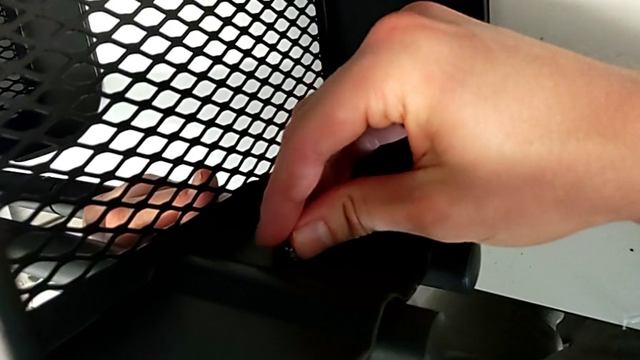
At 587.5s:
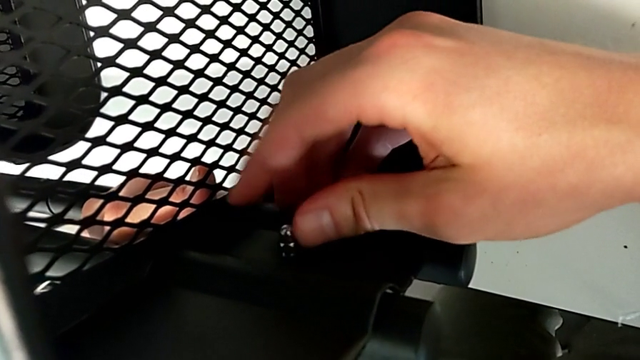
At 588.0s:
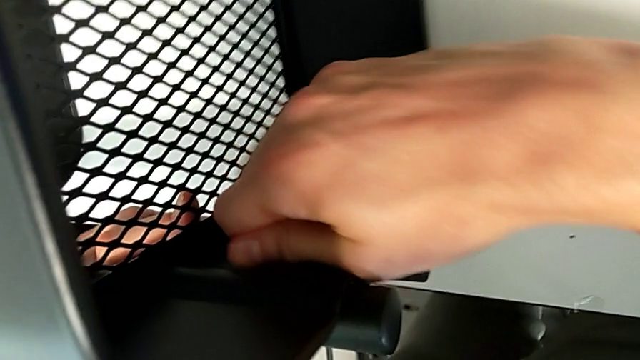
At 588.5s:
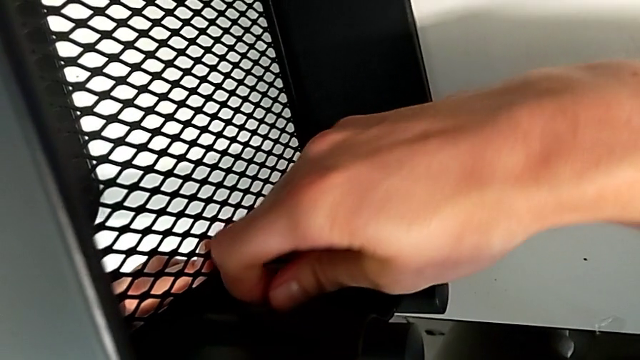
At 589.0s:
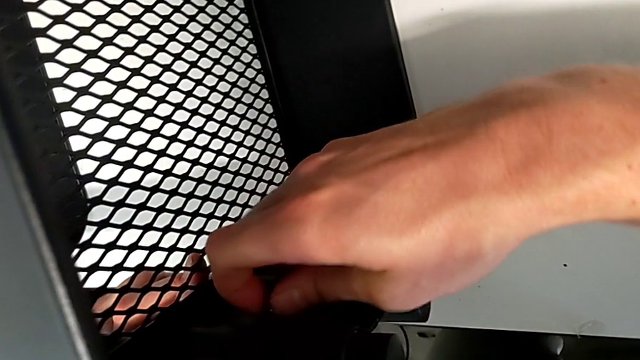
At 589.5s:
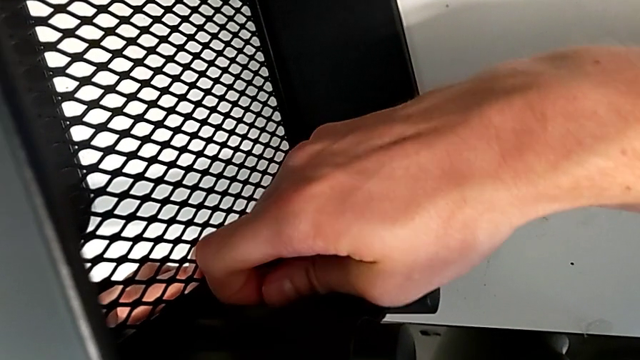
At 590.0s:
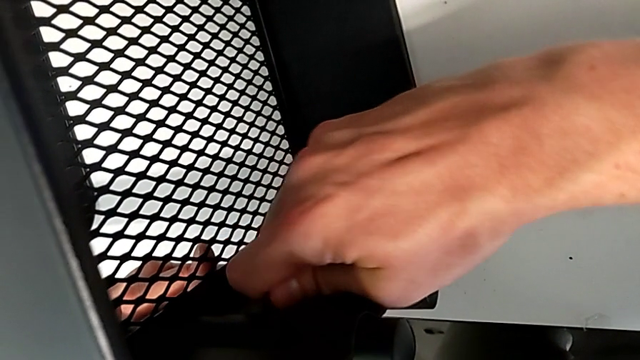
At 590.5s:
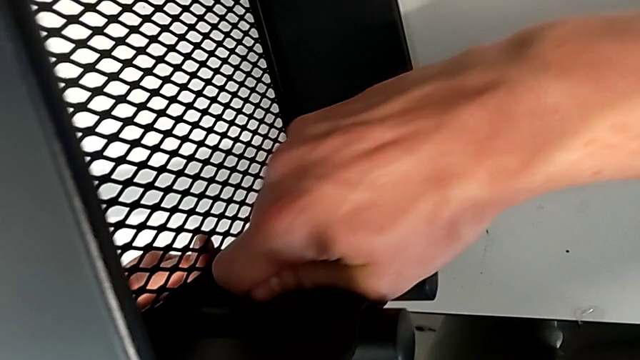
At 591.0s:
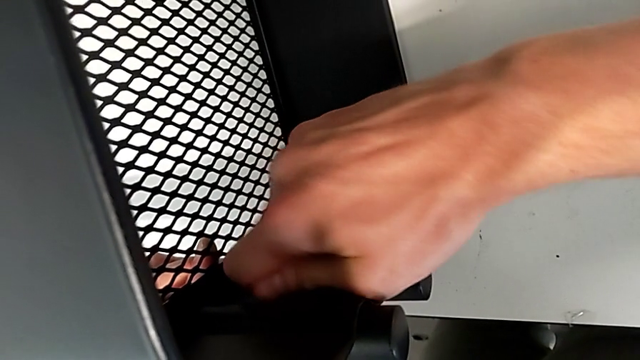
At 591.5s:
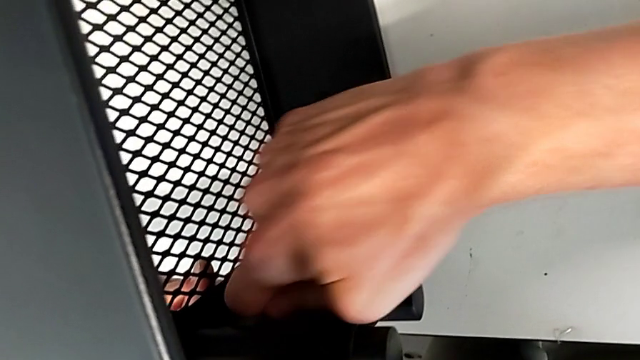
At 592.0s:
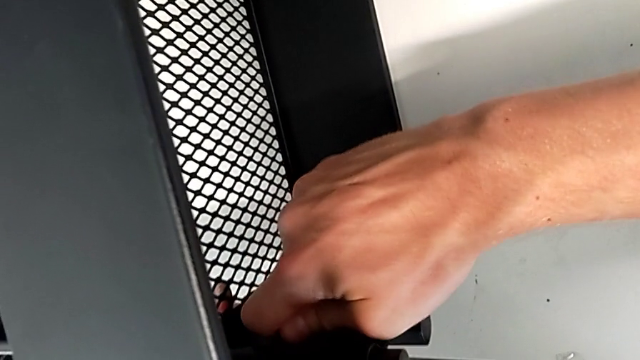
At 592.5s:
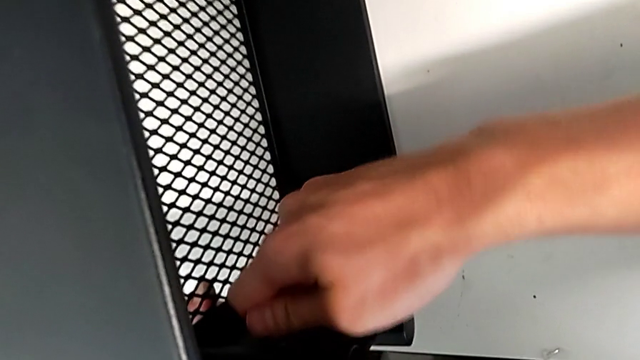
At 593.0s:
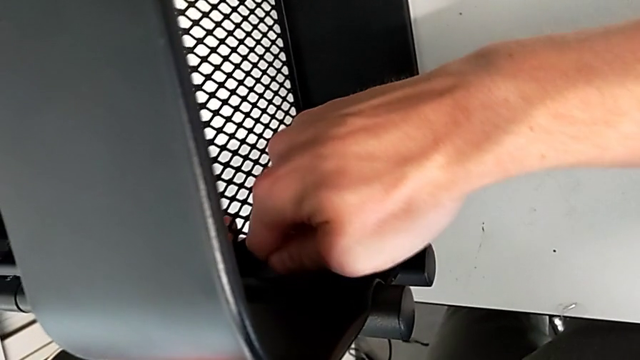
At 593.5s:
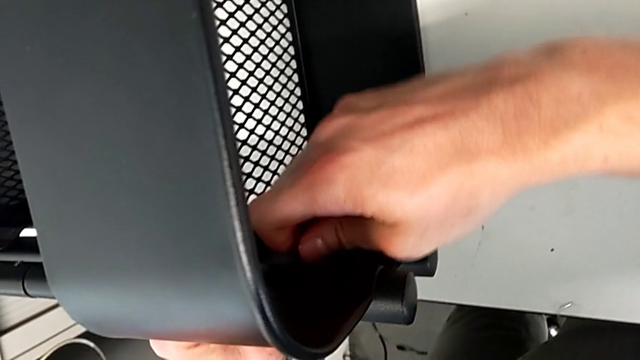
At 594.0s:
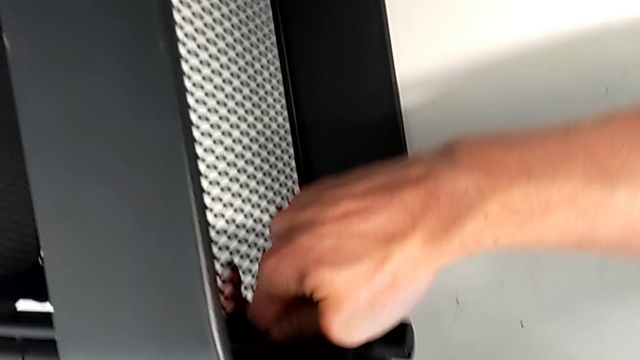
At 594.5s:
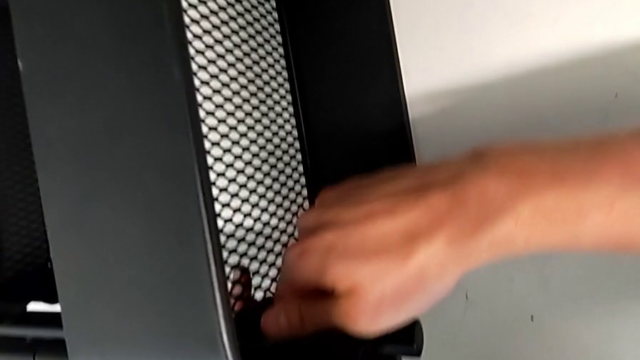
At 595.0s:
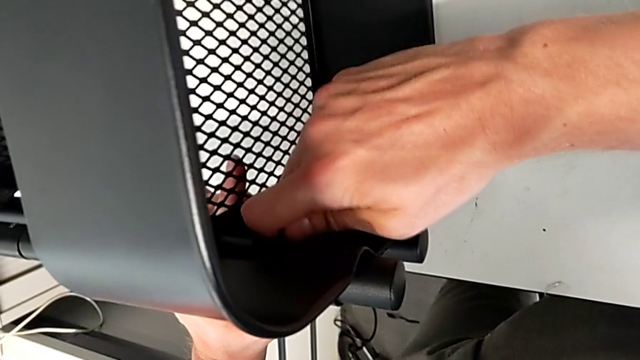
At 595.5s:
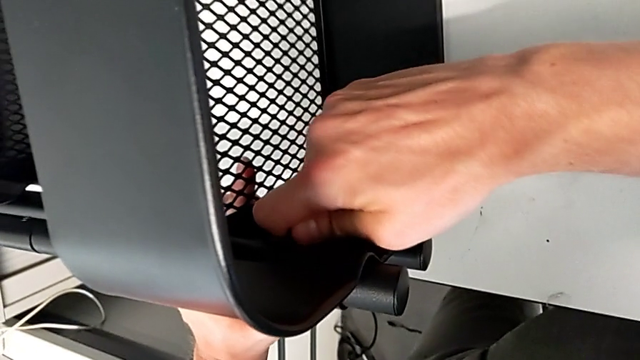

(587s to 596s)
The camera wearer is assembling the top tray with bolts into the sidebars. They screw the hexagon cap nut.

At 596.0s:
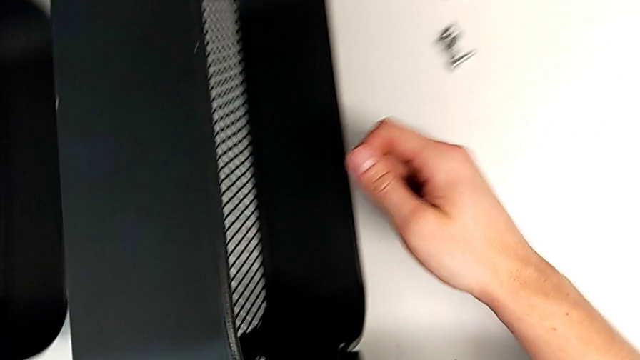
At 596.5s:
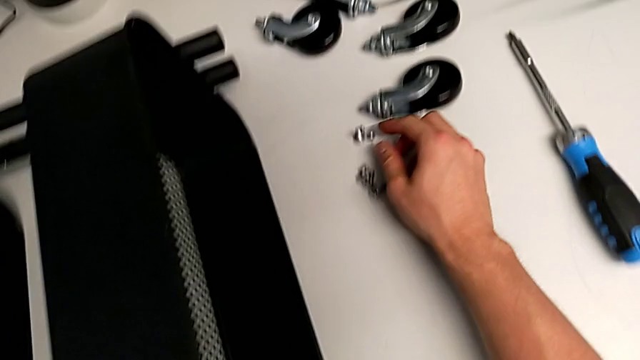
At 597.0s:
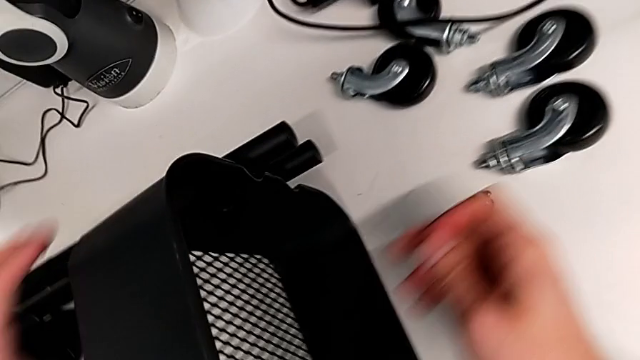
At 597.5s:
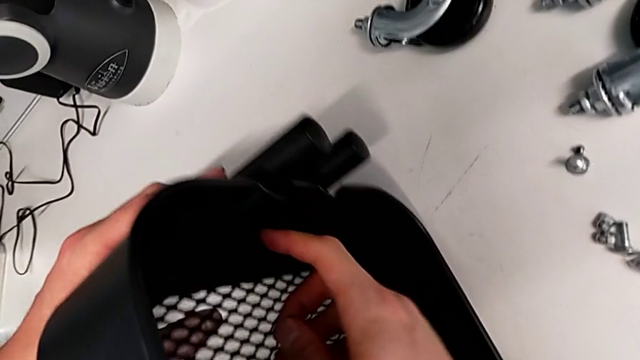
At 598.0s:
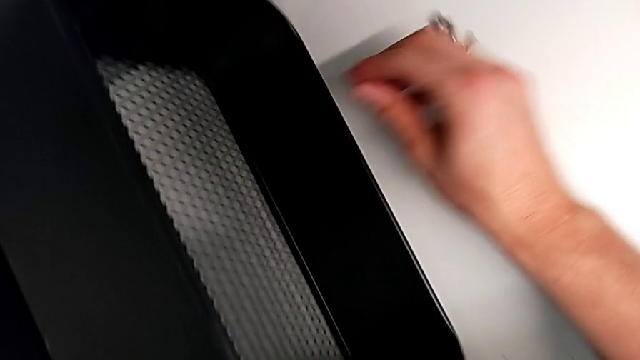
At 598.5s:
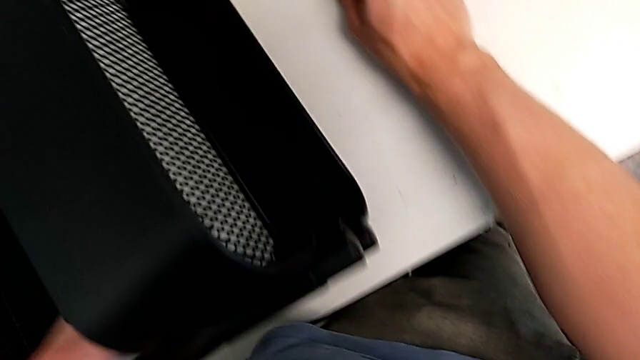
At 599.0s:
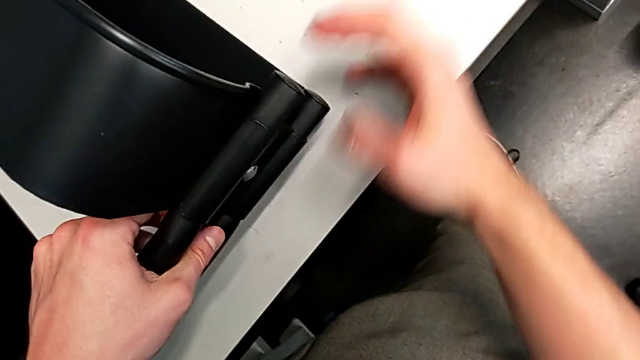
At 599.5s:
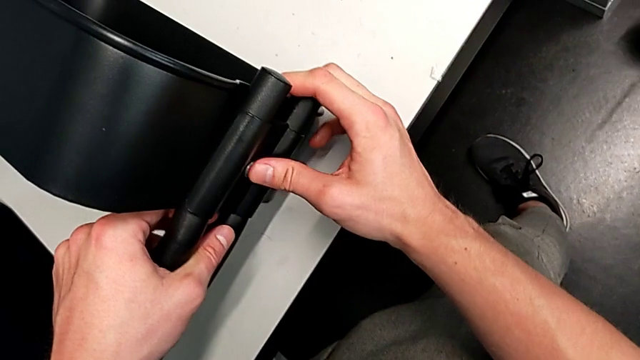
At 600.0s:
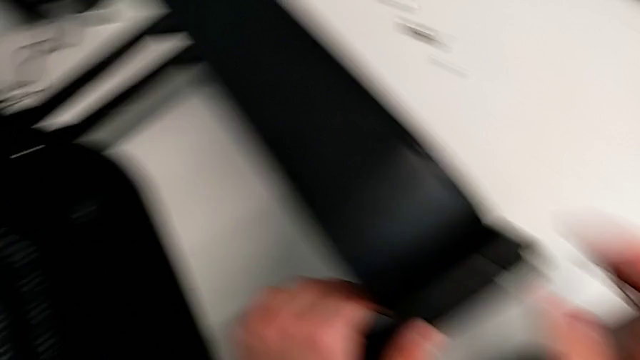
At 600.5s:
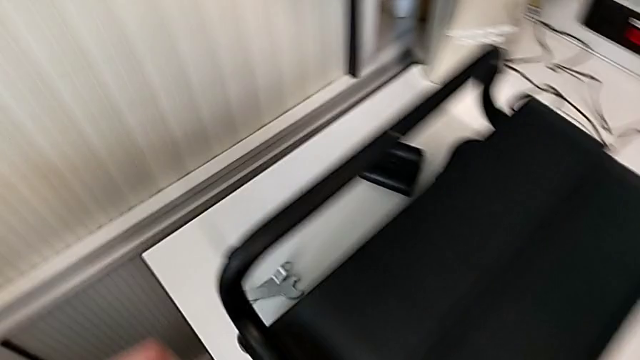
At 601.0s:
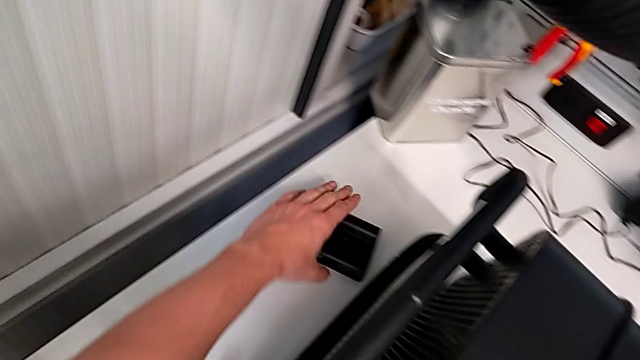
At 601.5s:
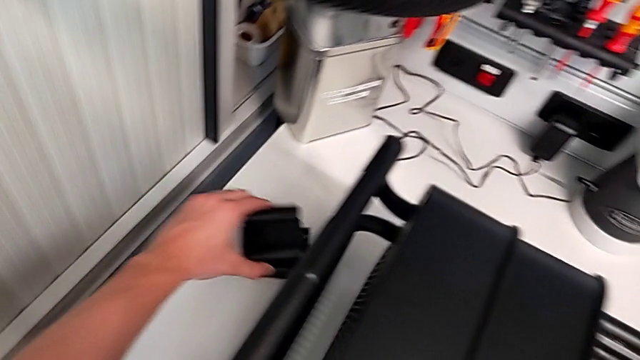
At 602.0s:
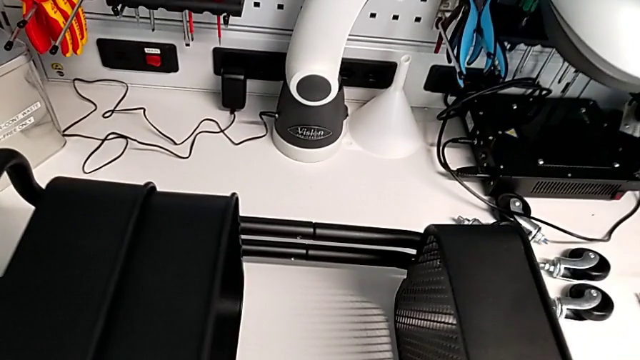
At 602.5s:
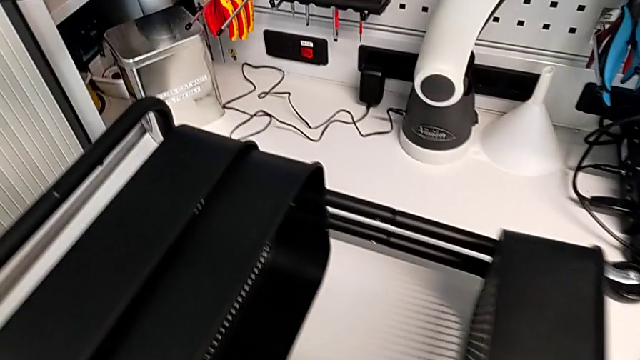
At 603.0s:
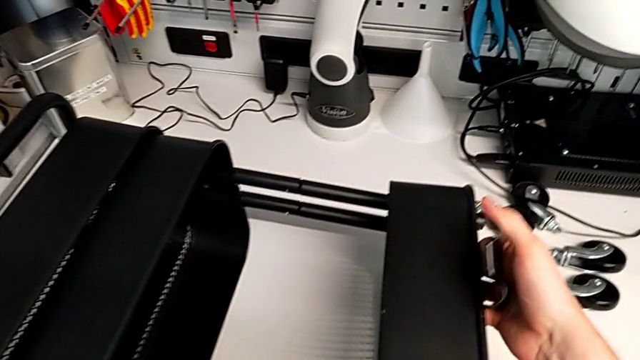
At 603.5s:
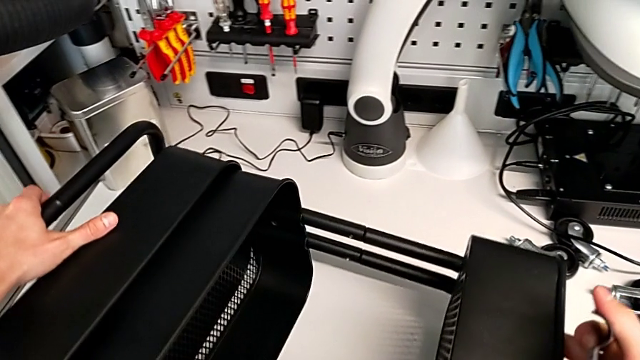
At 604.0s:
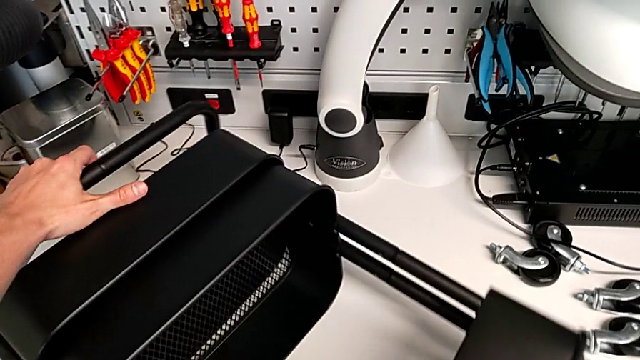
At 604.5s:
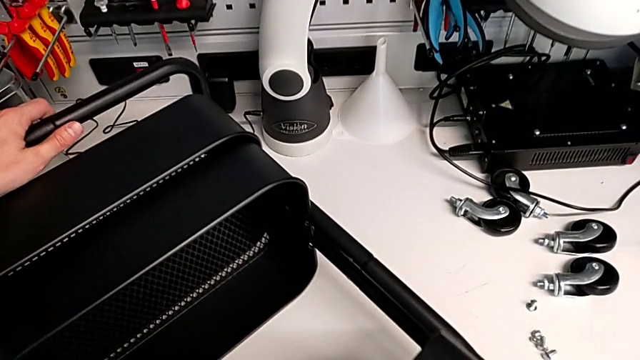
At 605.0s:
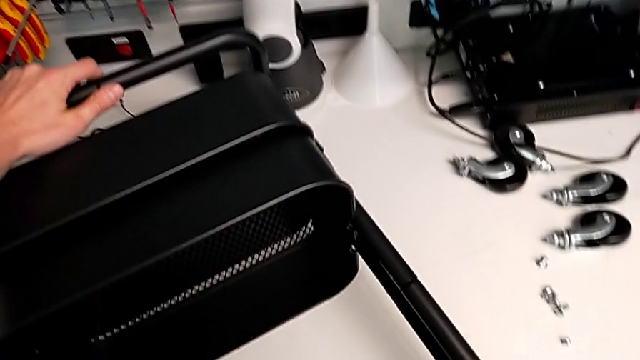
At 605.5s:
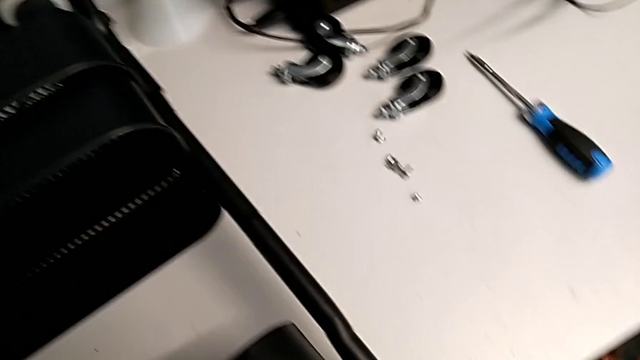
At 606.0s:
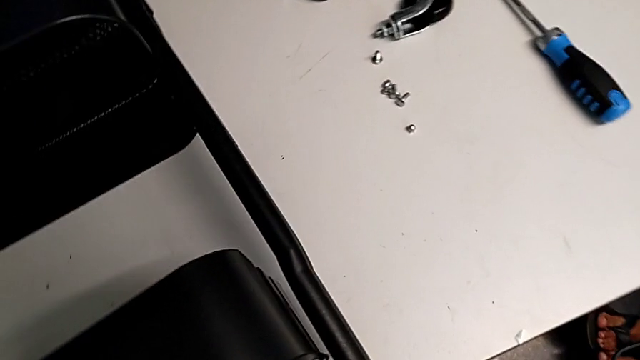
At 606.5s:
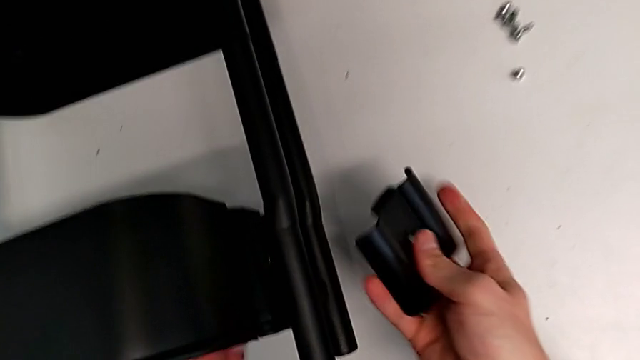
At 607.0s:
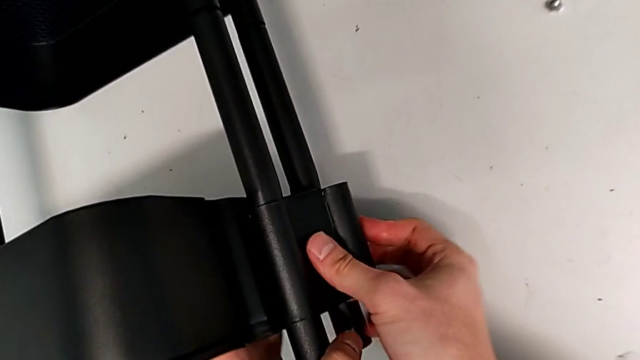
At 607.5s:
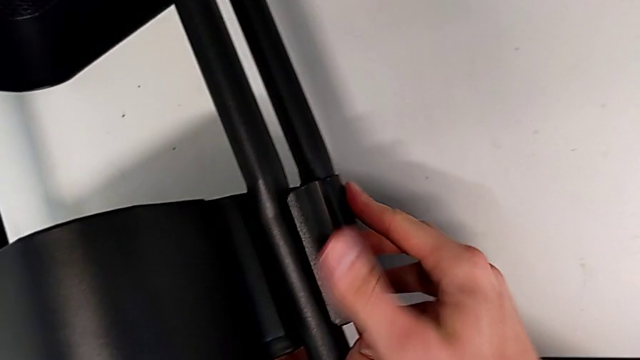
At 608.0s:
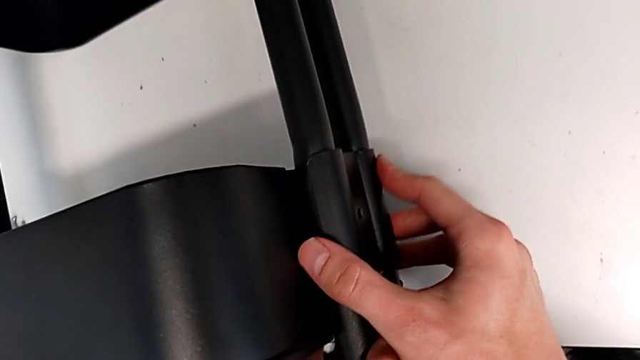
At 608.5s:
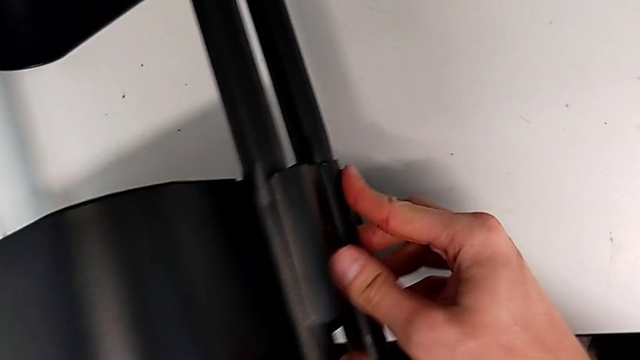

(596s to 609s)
The camera wearer is assembling the top tray with bolts into the sidebars. They grab the bracket, place it and begin to grab the screw.
